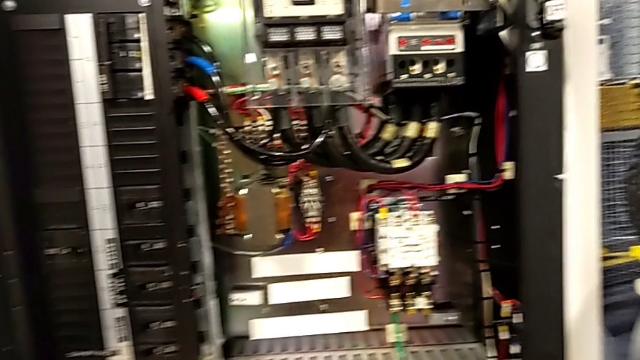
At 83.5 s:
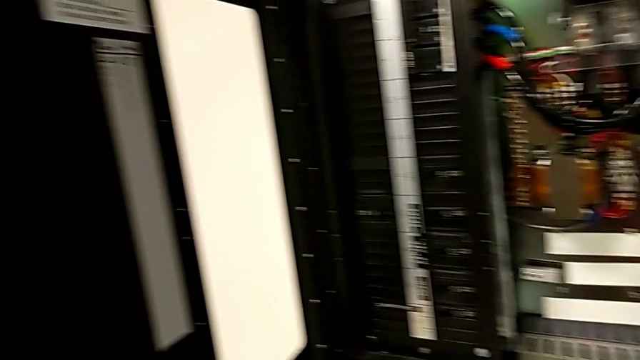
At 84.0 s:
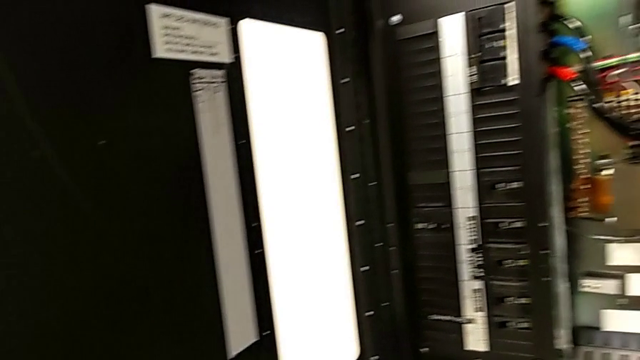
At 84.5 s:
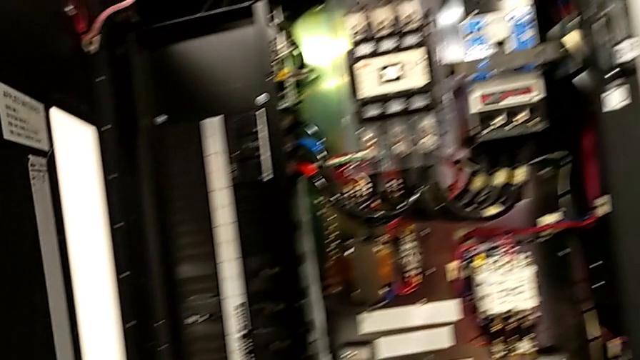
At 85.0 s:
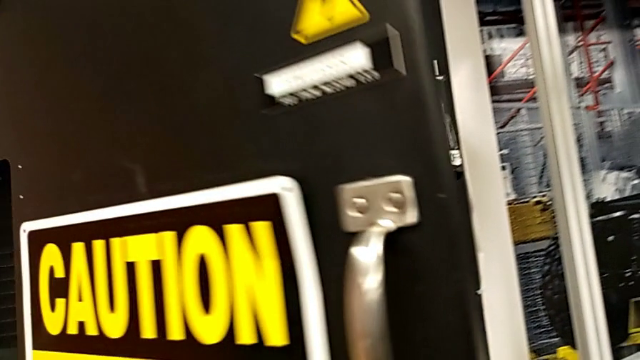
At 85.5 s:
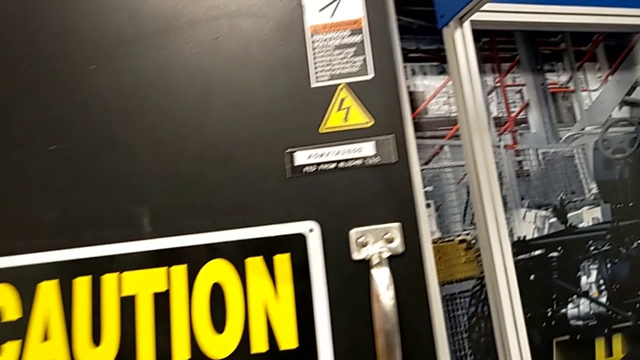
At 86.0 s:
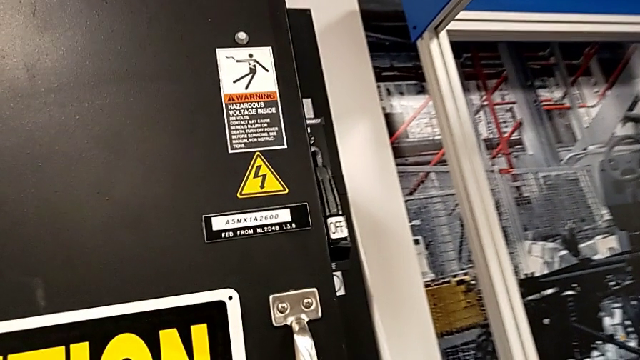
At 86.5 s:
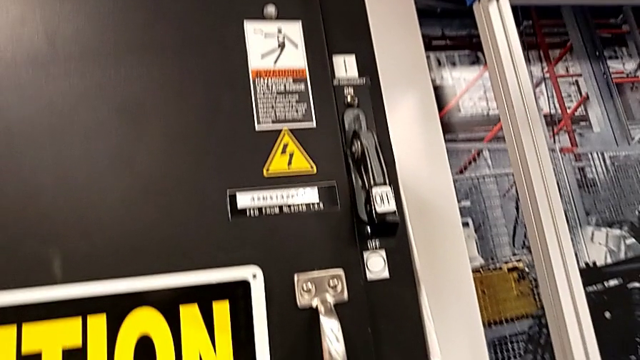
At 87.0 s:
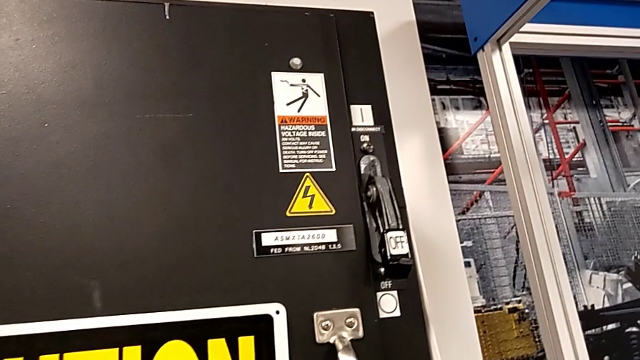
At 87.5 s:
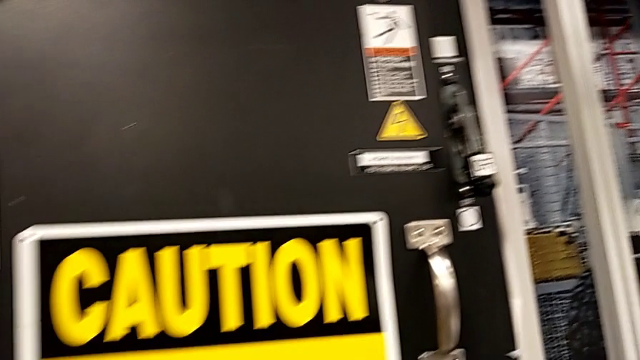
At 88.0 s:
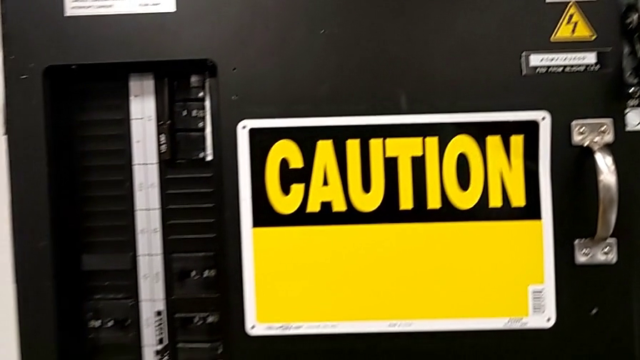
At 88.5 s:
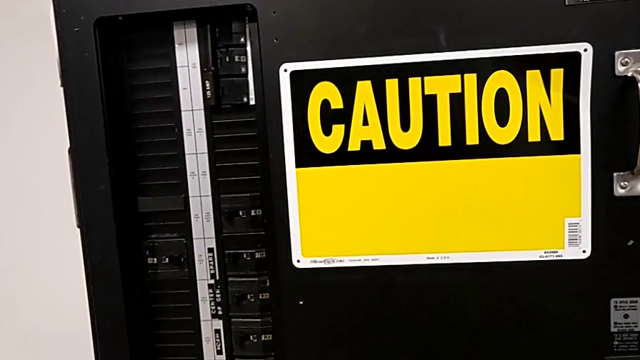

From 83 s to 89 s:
The camera wearer closes the front panel door. They close the front panel door.

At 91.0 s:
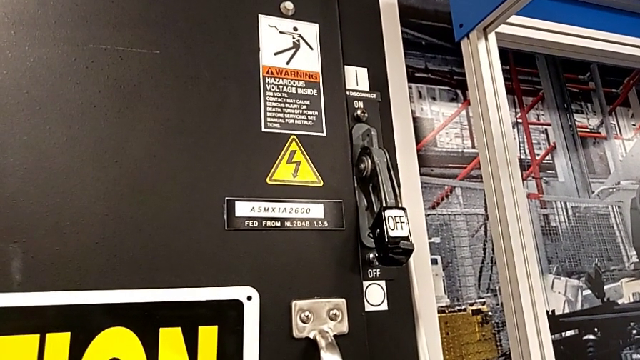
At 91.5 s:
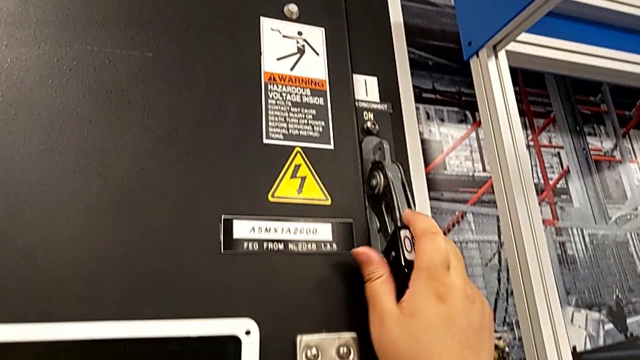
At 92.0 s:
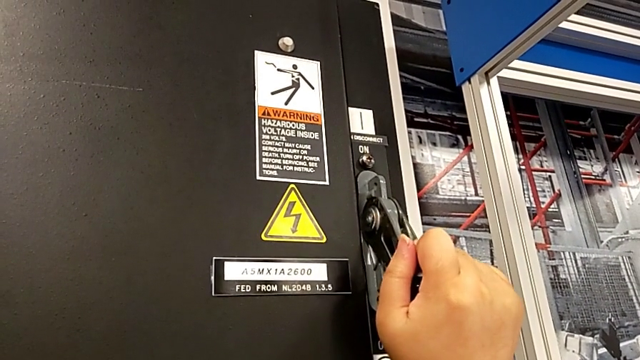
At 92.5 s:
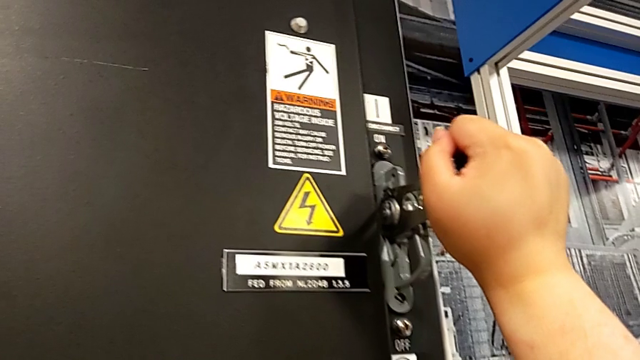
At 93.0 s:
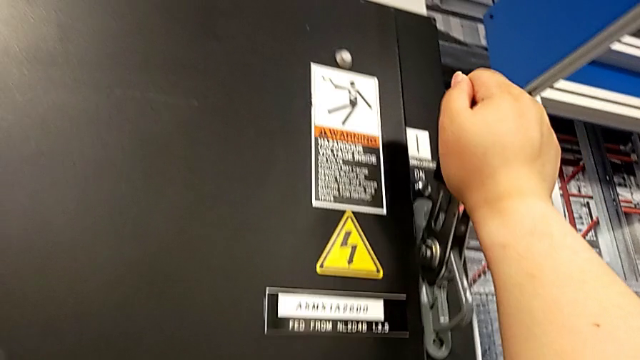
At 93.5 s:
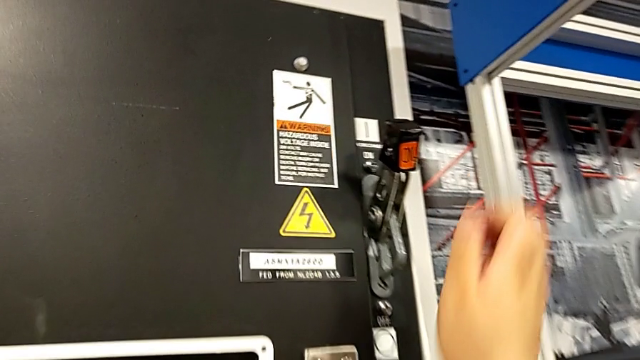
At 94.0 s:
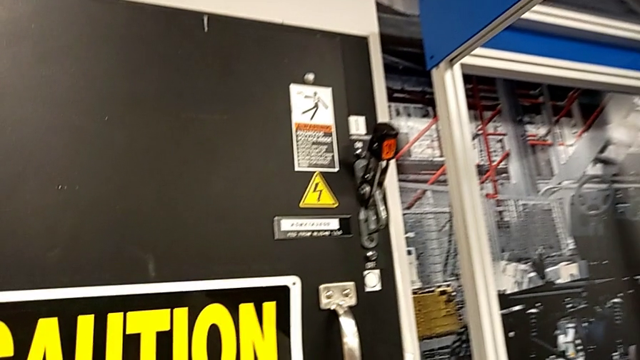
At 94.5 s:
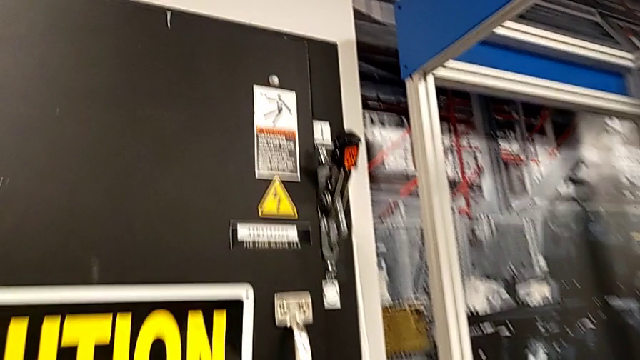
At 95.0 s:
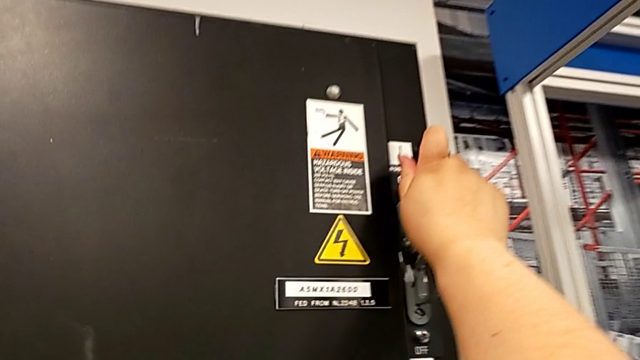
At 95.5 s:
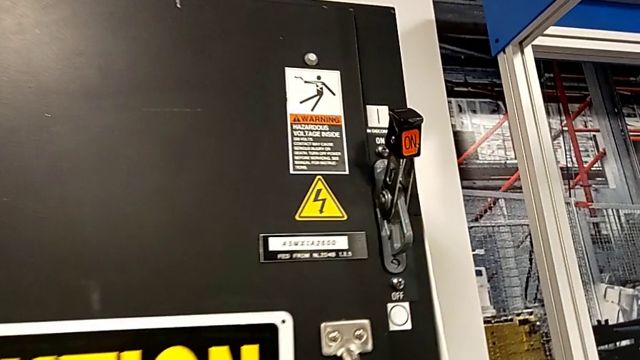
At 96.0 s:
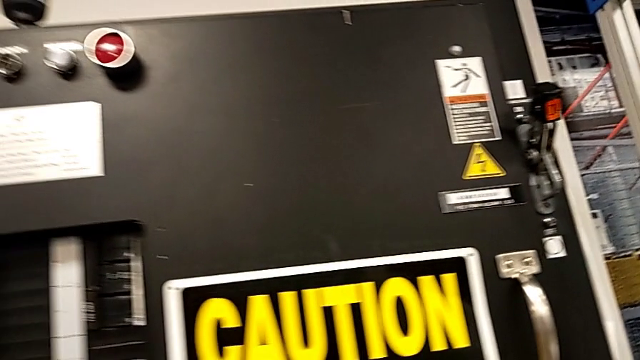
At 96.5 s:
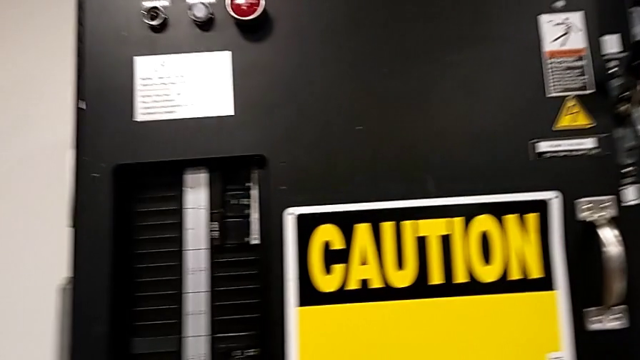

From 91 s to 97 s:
The camera wearer turns on the circuit breaker. They pull the lever and push it.

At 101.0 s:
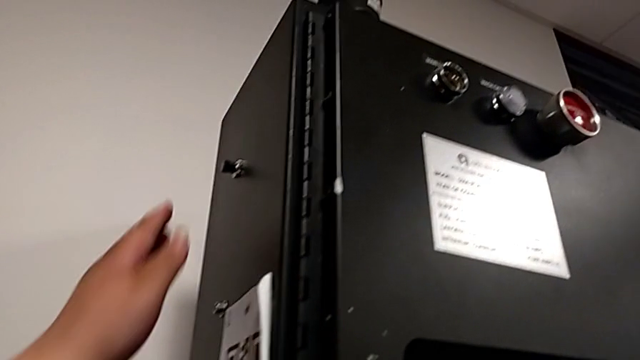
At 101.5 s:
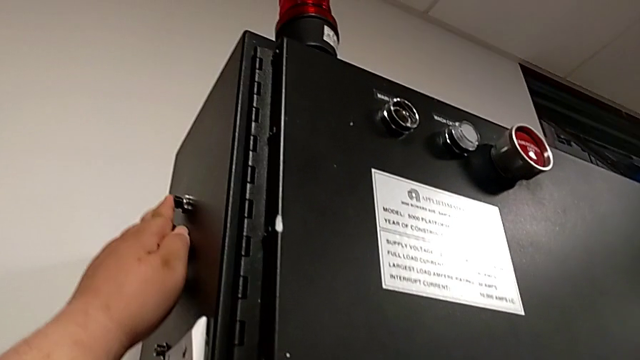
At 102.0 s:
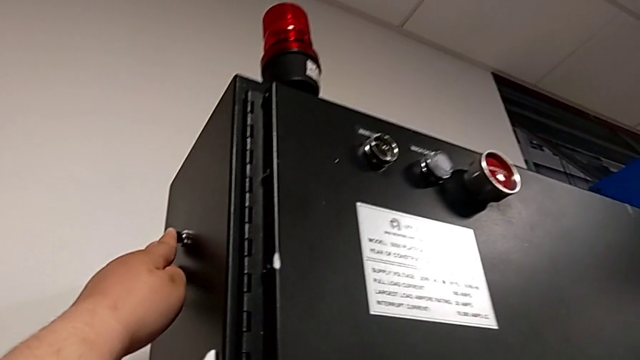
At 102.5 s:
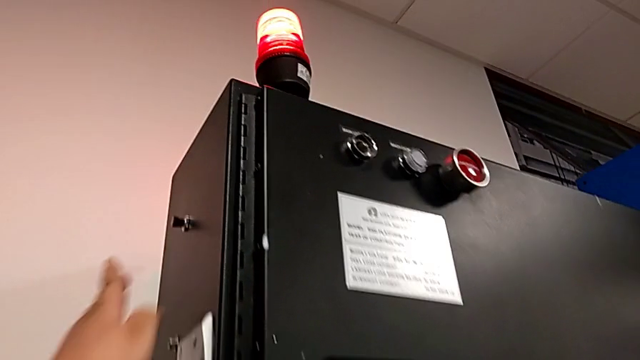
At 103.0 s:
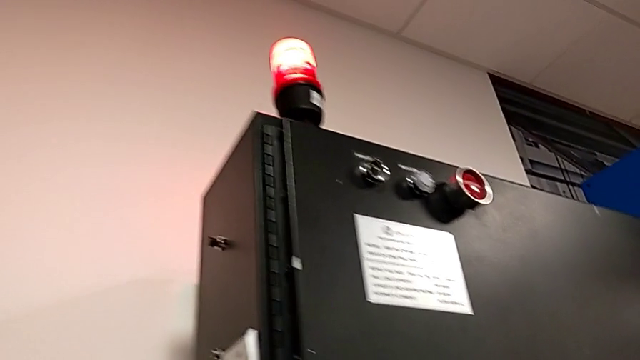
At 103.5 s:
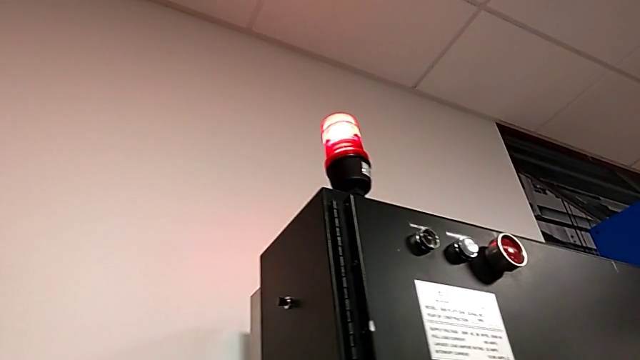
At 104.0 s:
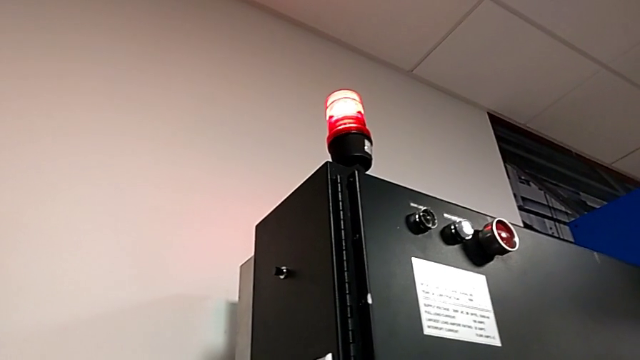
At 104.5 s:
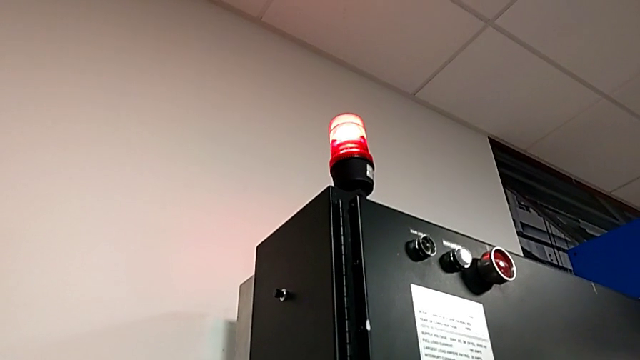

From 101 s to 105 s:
The camera wearer resets the circuit breaker. They press the reset button.

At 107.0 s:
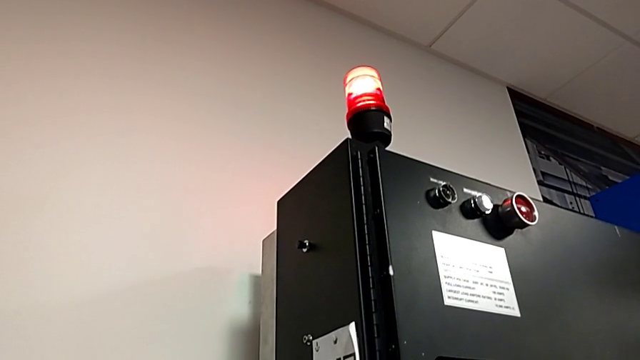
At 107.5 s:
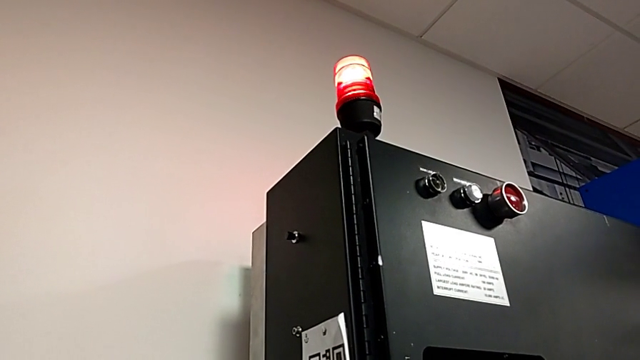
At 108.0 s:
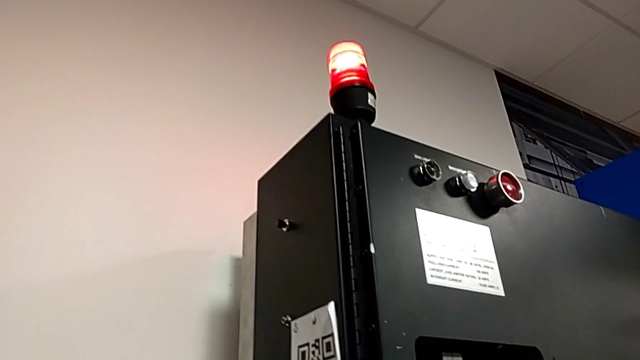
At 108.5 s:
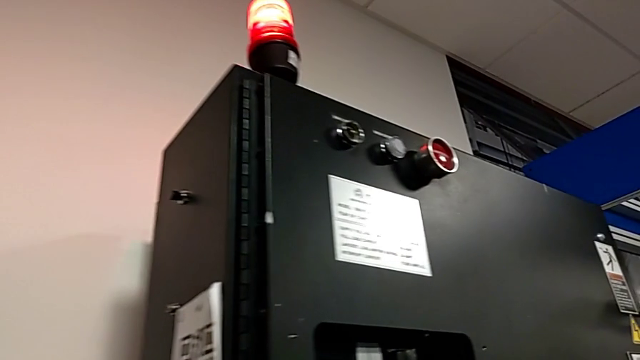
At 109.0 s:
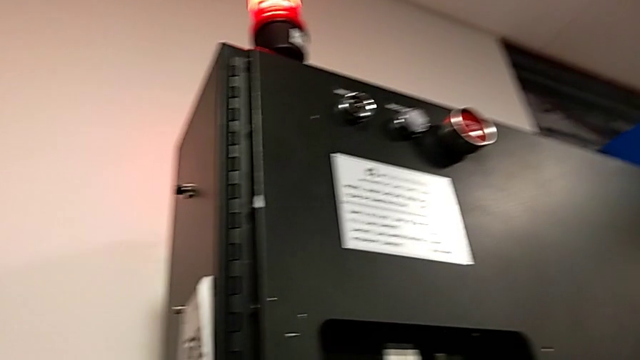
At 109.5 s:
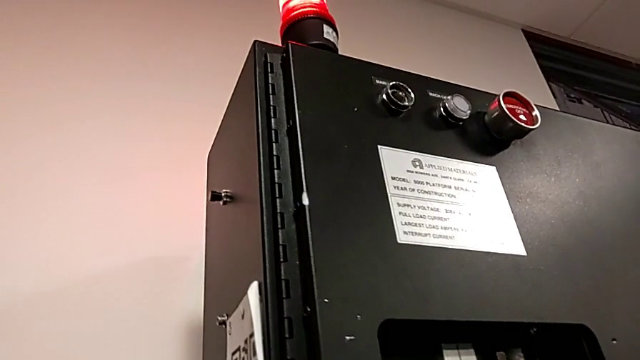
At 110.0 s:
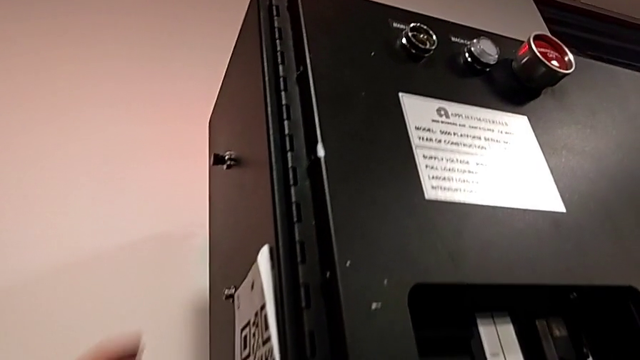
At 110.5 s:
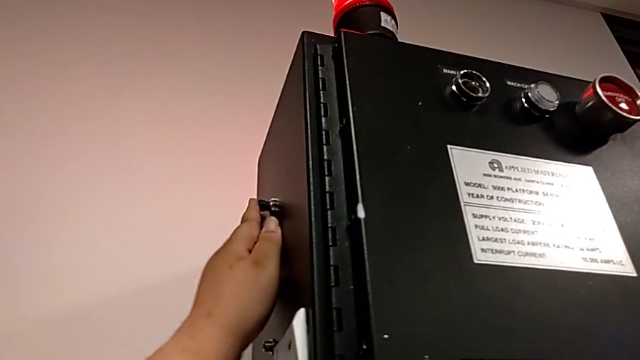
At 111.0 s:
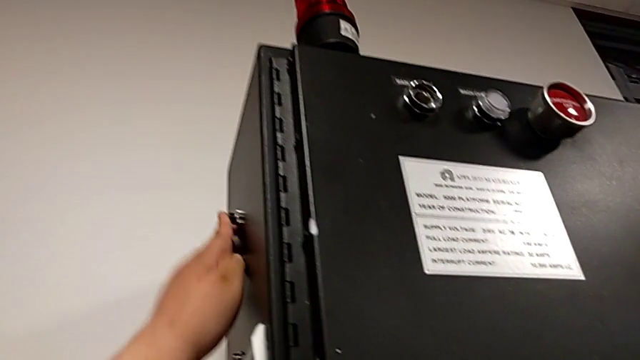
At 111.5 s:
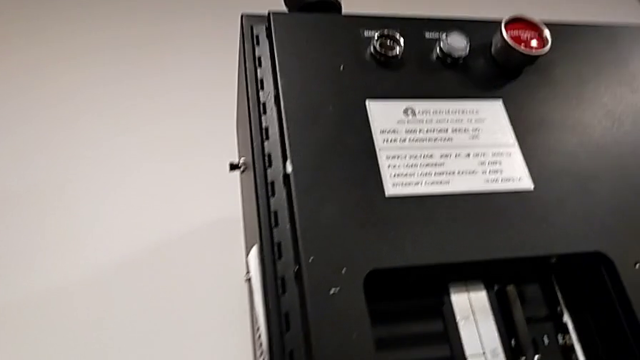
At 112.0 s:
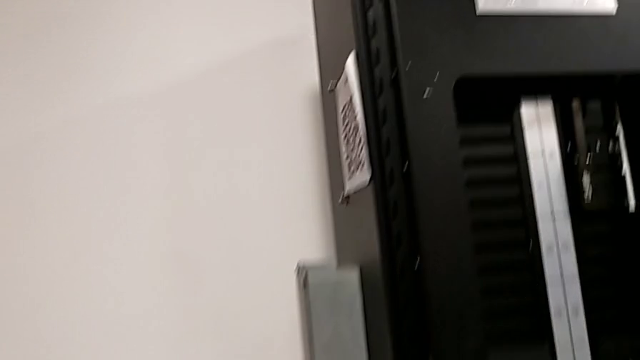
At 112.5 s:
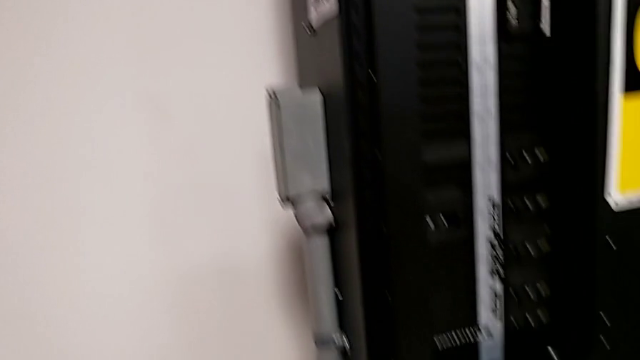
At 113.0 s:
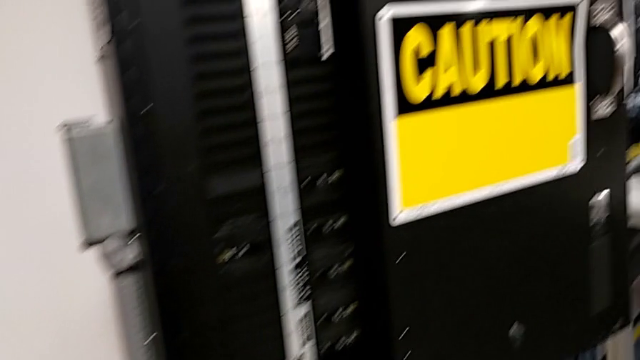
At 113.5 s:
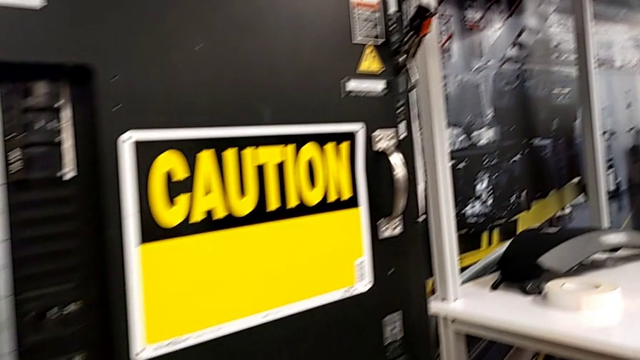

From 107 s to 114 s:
The camera wearer resets the circuit breaker. They press the reset button.
